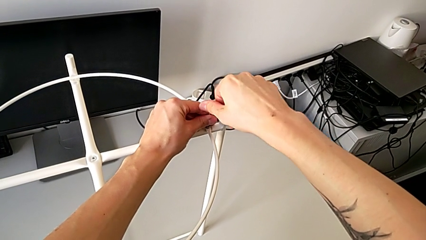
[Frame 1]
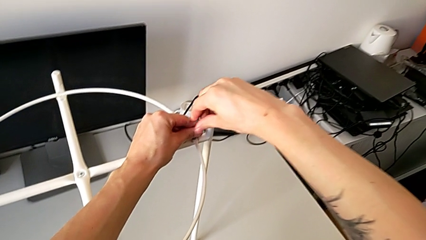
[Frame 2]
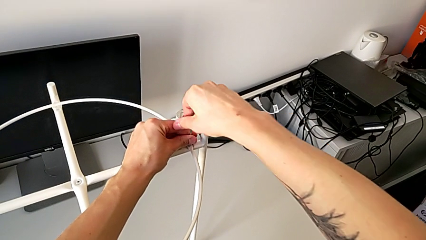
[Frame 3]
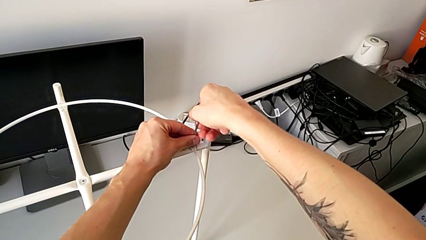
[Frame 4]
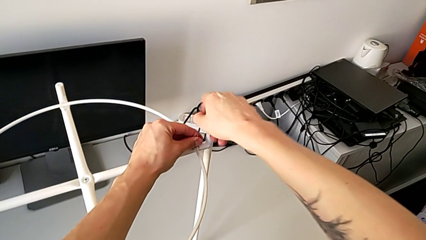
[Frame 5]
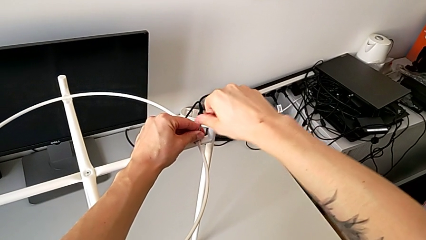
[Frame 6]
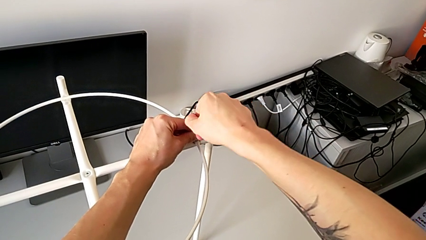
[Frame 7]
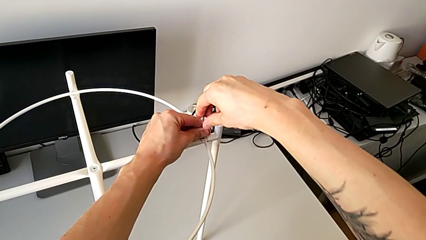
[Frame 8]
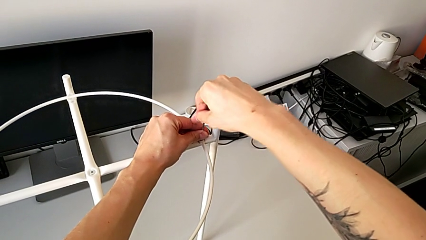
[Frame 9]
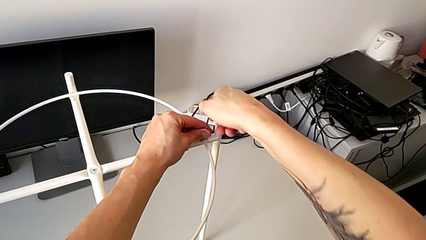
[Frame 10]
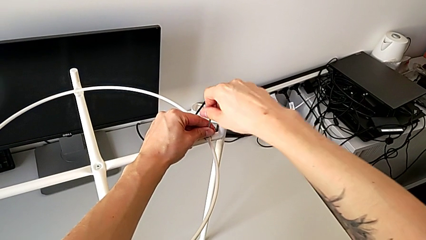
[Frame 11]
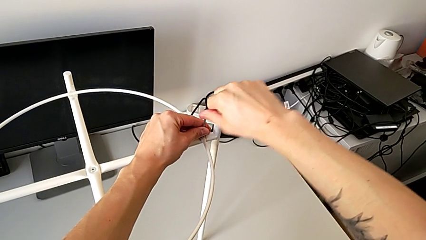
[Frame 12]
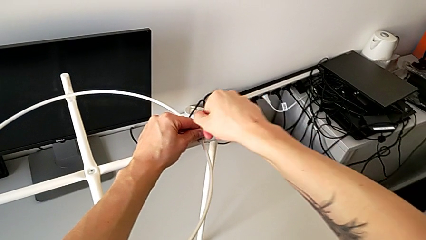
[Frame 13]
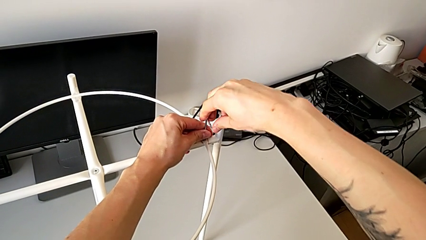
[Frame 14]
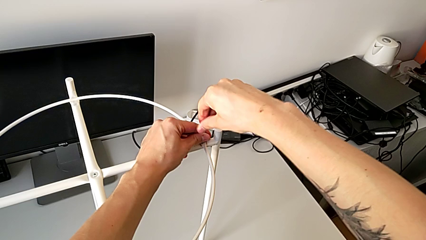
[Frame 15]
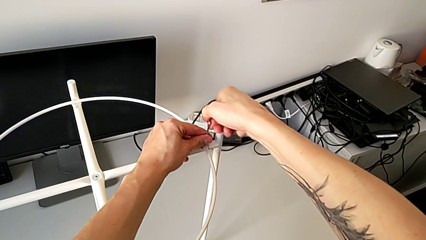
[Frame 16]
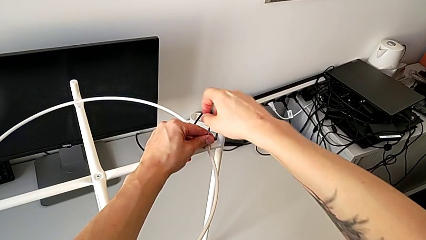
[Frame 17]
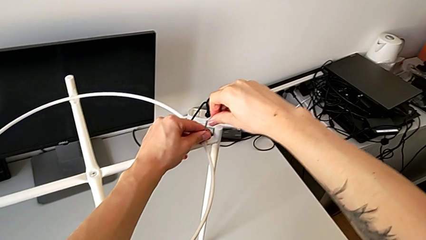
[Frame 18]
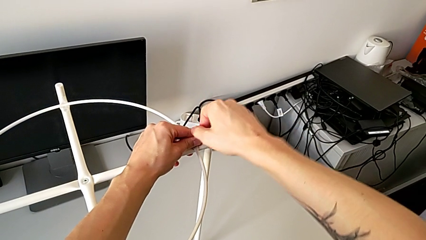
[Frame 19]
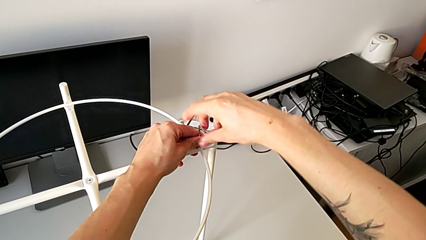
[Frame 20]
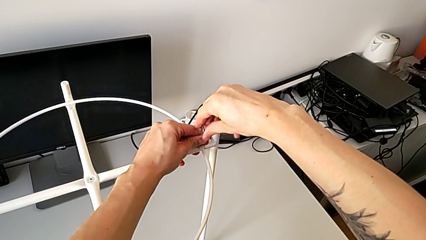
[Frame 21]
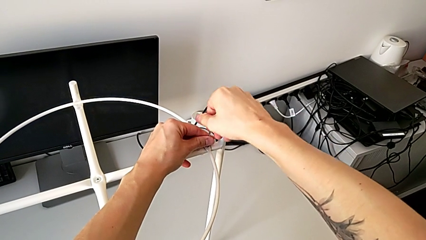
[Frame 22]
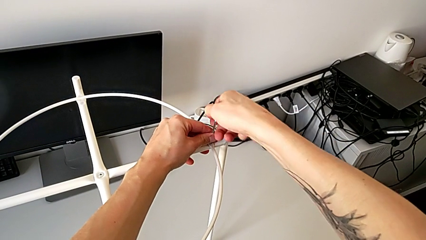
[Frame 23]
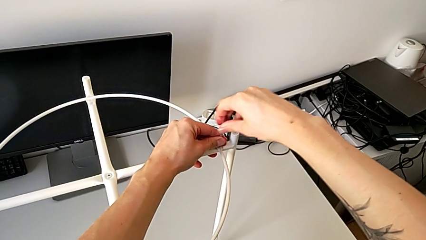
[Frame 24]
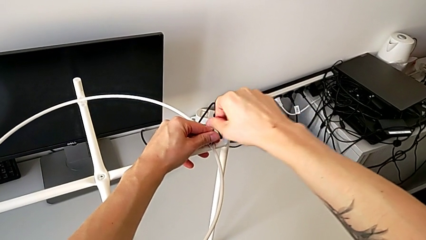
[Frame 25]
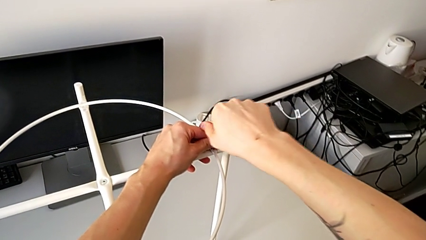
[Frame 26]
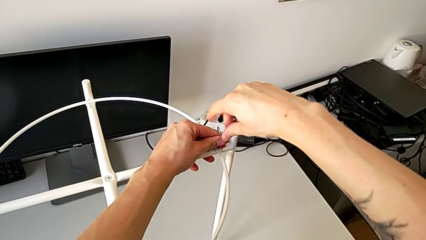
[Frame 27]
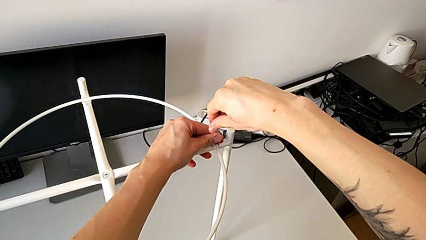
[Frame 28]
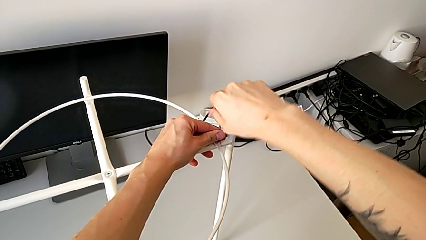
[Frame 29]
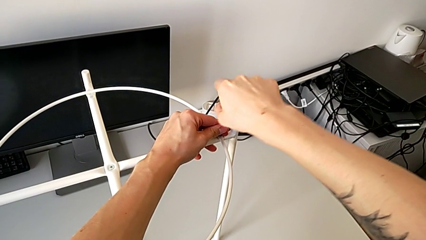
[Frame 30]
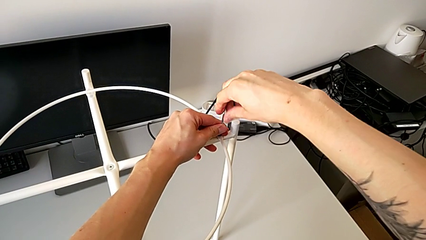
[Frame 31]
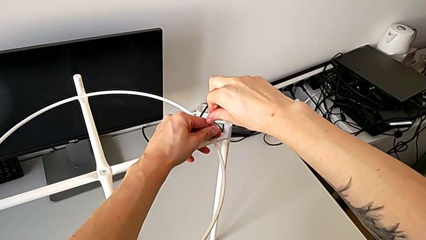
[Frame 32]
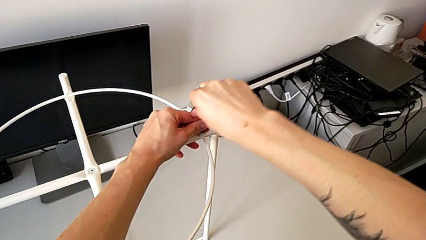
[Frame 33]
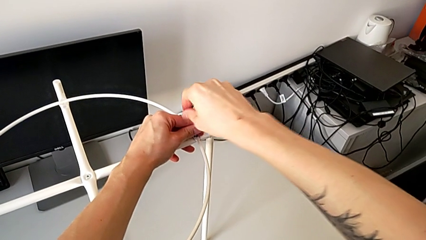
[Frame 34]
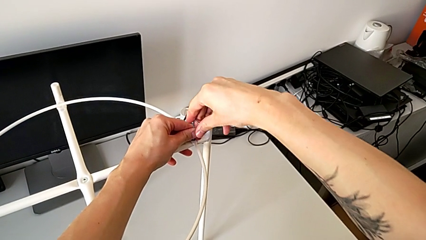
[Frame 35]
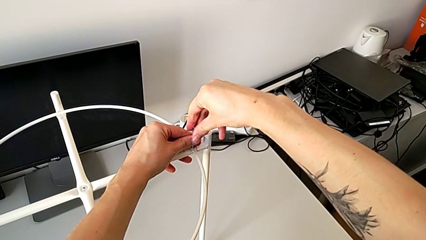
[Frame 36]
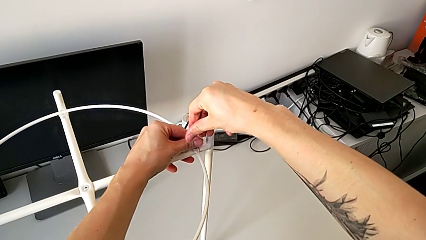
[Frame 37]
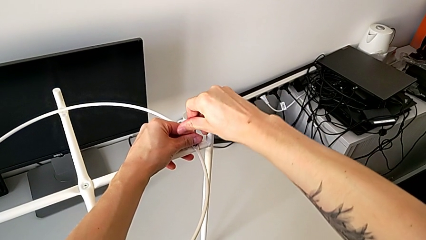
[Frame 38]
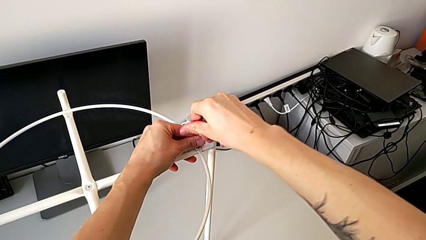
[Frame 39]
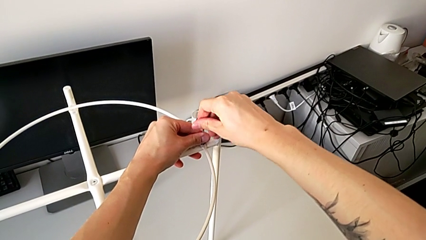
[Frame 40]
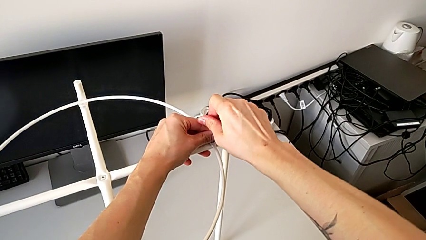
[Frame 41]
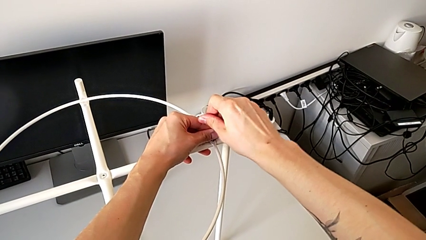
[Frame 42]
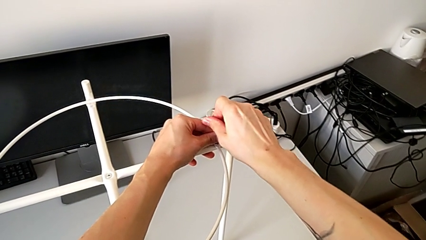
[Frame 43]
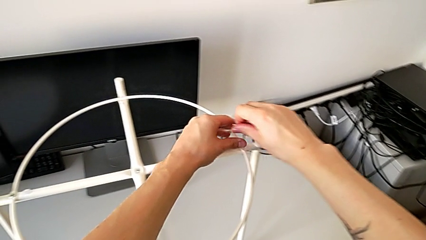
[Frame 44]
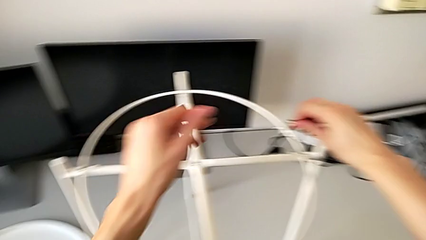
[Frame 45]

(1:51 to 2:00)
The camera wearer is assembling a circle. They keep screwing the hex socket head and withdraw the Allen wrench.

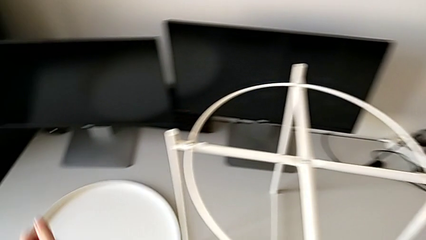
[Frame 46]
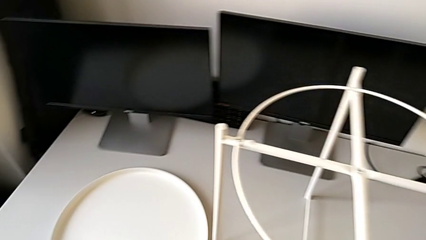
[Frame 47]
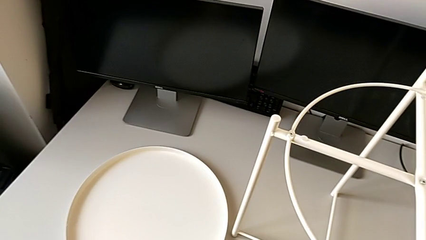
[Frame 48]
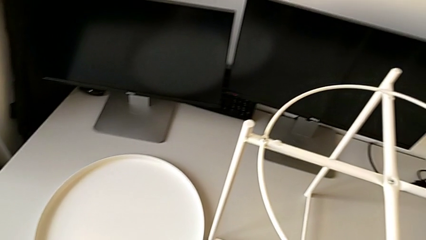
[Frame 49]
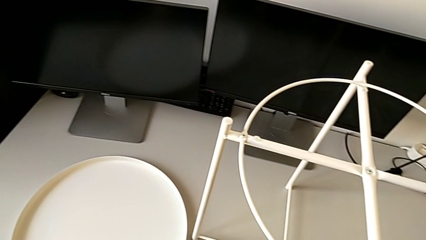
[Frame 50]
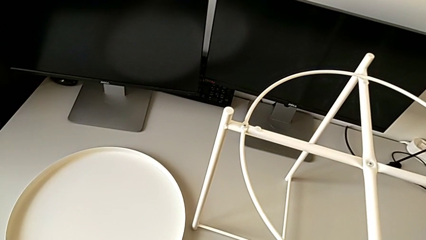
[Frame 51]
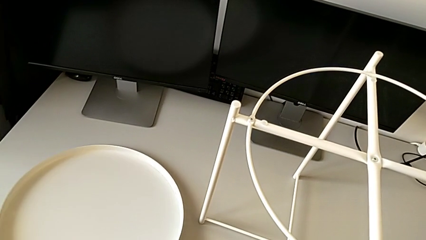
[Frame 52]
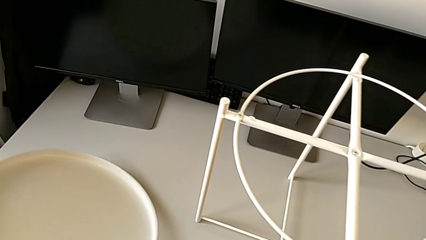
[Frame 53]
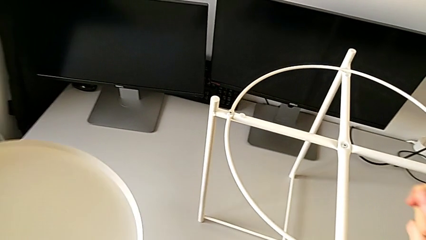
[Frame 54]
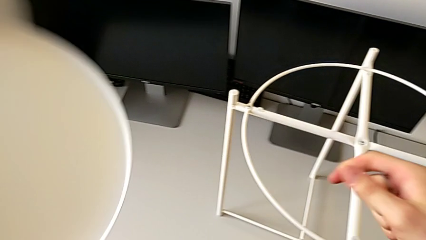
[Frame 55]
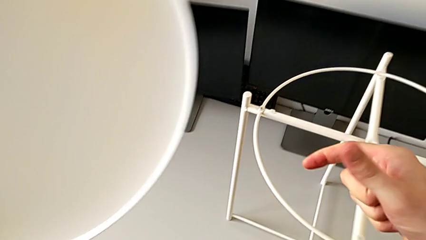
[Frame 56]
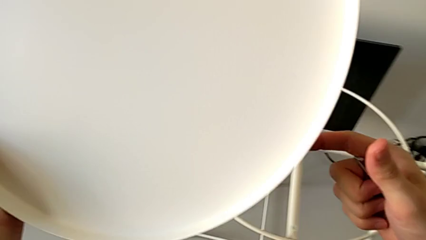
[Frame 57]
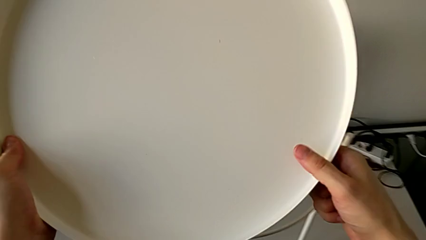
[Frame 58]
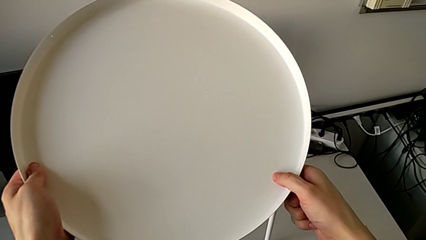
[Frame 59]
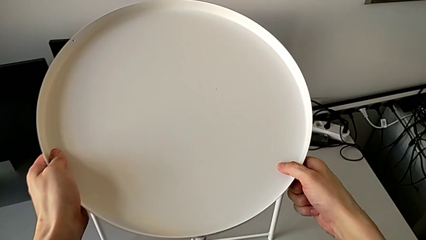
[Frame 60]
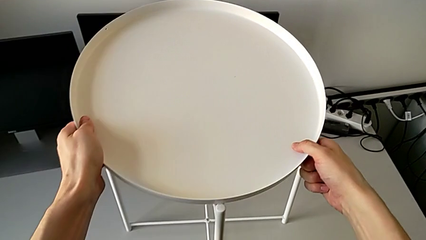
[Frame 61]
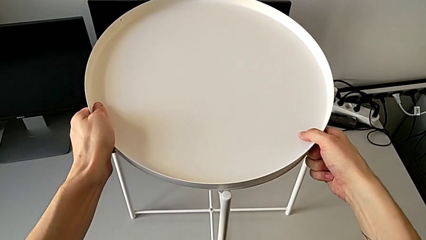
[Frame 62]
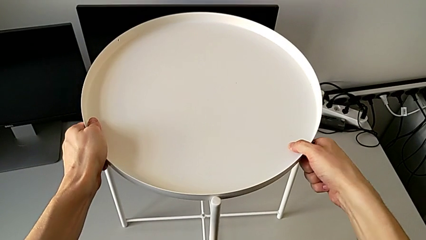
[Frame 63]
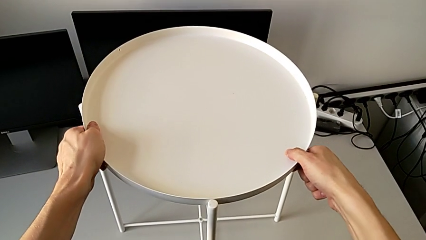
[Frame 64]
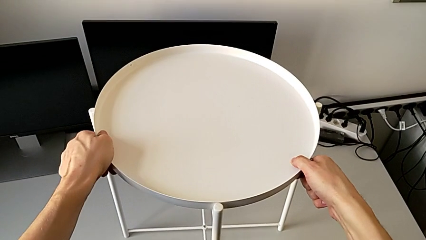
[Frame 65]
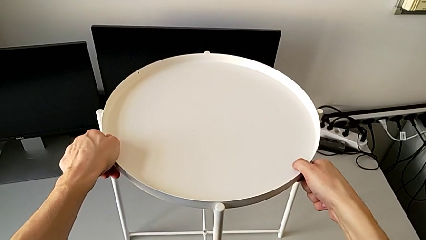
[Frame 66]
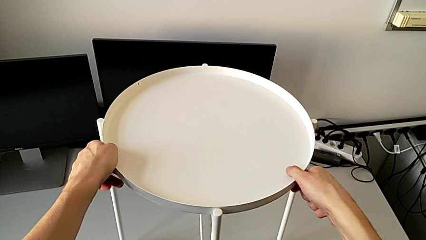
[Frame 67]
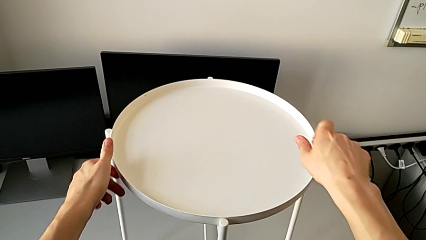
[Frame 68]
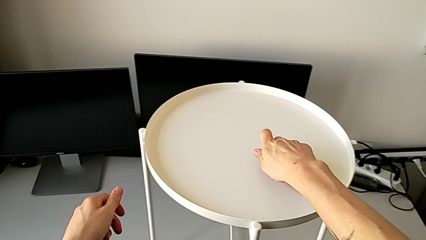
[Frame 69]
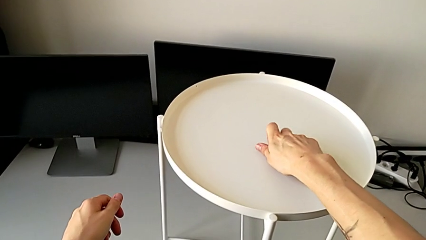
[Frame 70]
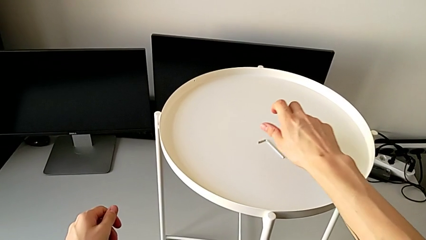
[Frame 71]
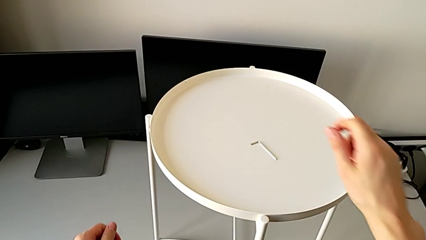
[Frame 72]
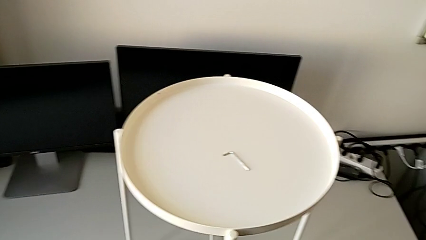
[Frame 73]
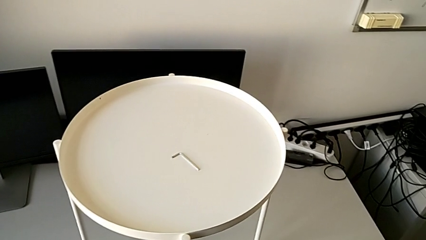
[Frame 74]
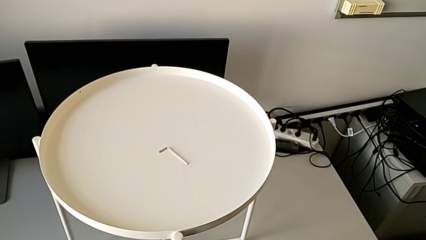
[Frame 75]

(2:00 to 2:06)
The camera wearer assembles the tray. They lift the tray, align it and place the Allen wrench.
